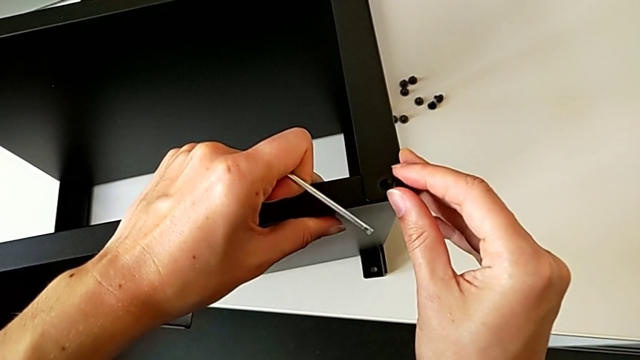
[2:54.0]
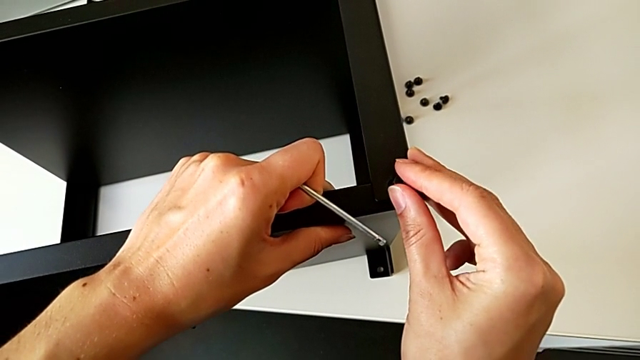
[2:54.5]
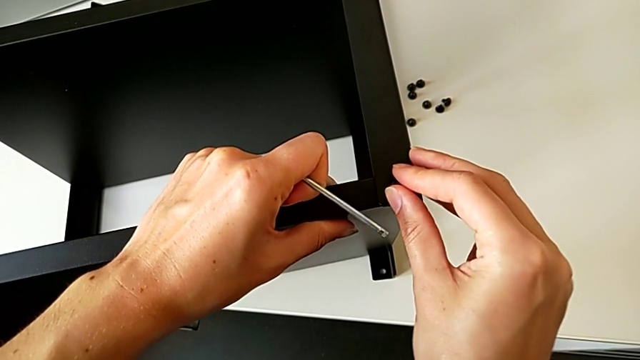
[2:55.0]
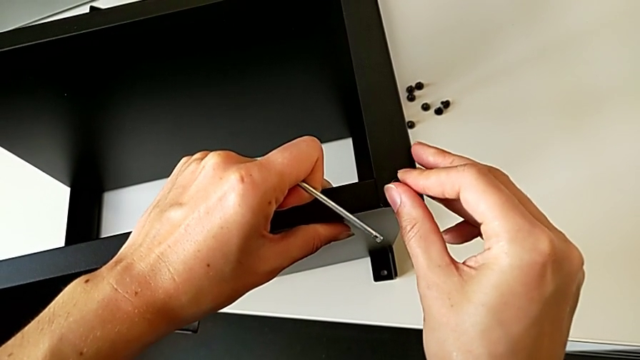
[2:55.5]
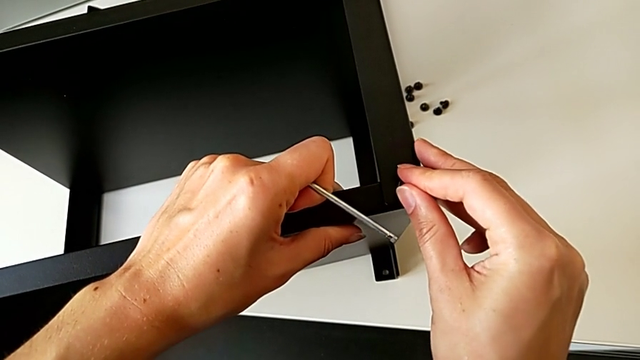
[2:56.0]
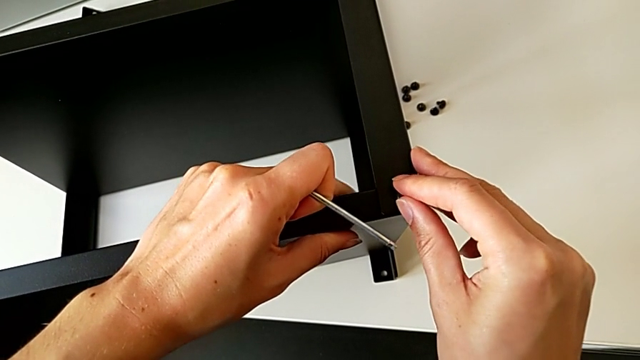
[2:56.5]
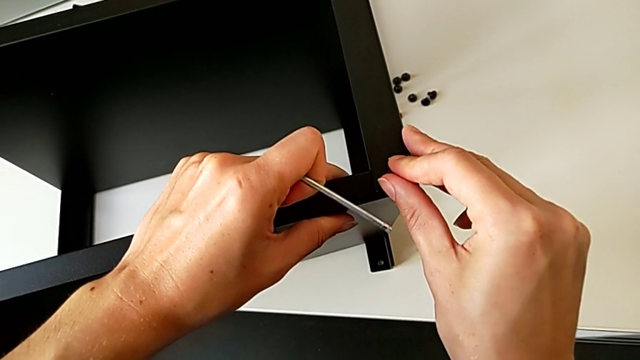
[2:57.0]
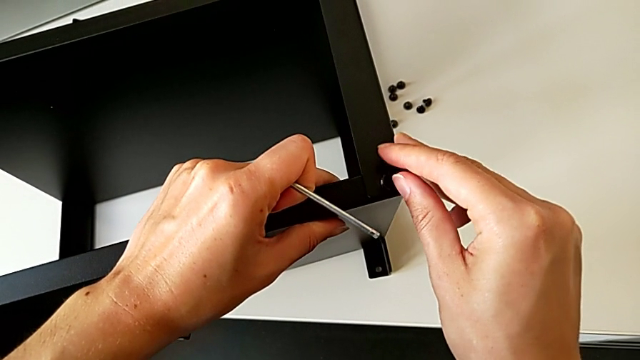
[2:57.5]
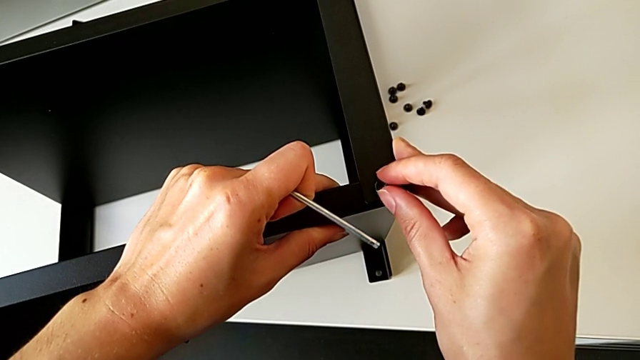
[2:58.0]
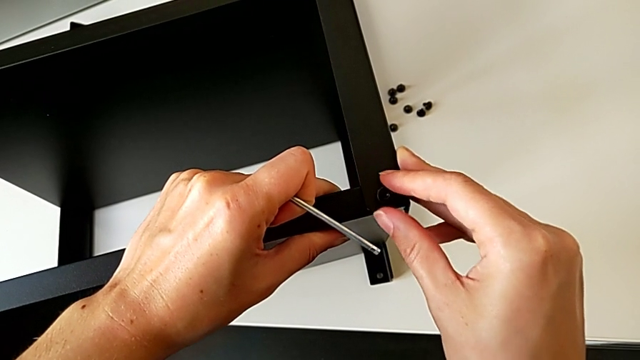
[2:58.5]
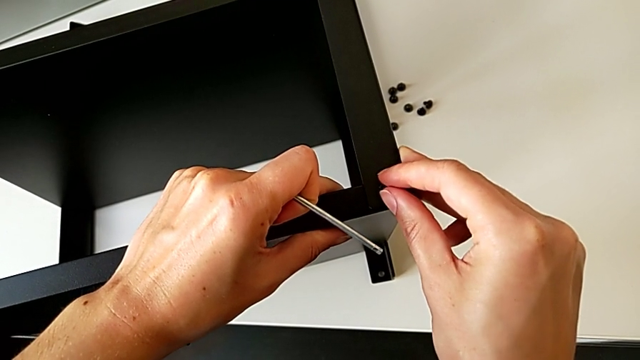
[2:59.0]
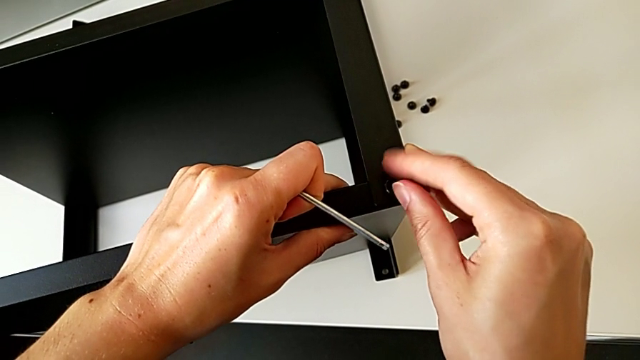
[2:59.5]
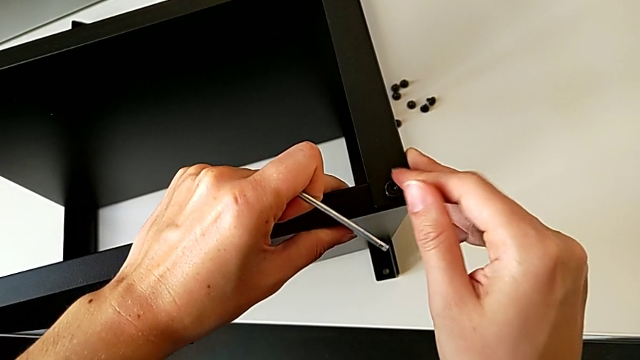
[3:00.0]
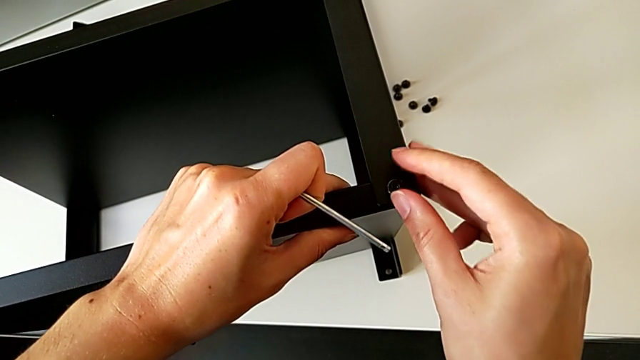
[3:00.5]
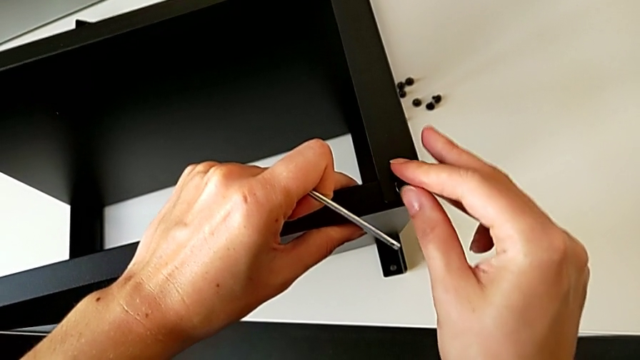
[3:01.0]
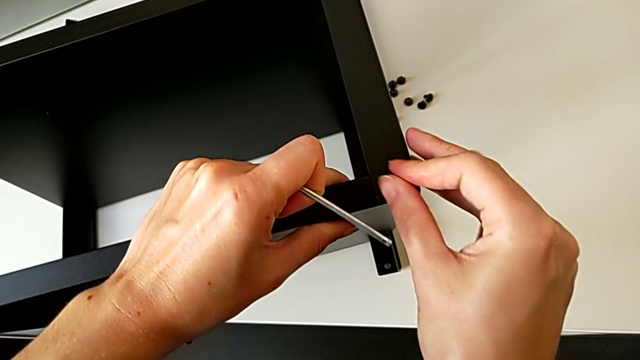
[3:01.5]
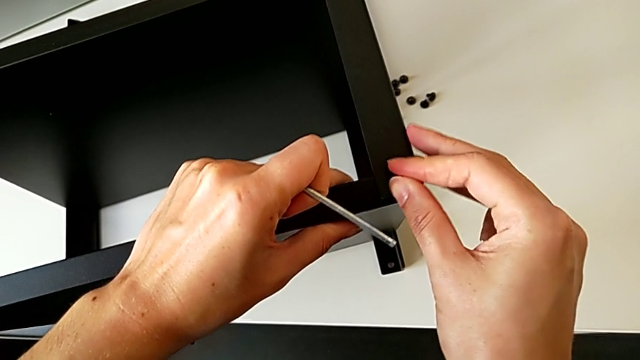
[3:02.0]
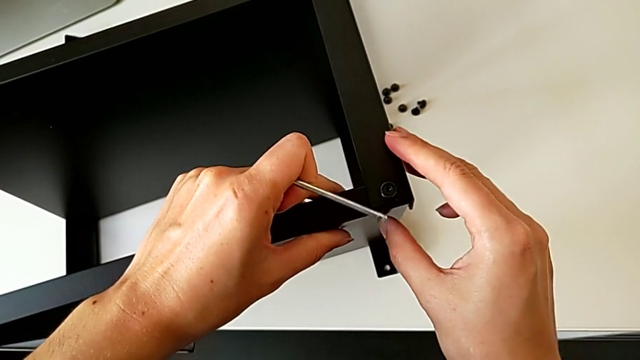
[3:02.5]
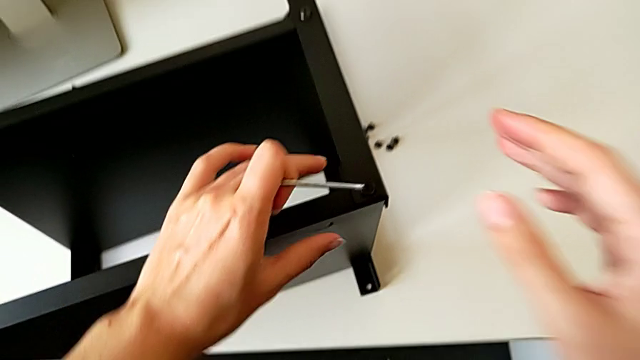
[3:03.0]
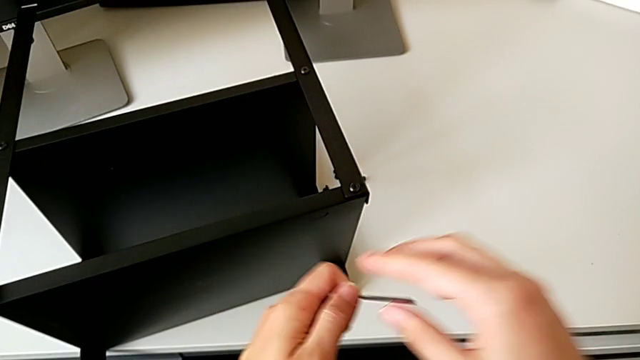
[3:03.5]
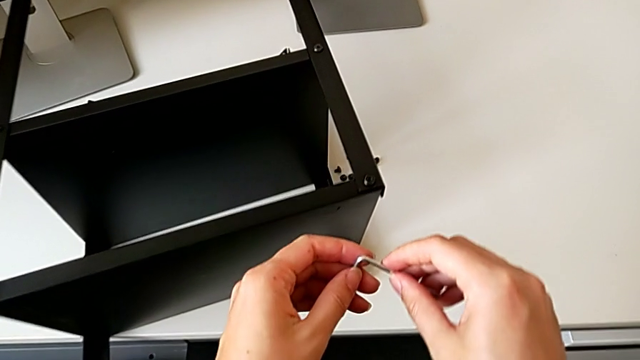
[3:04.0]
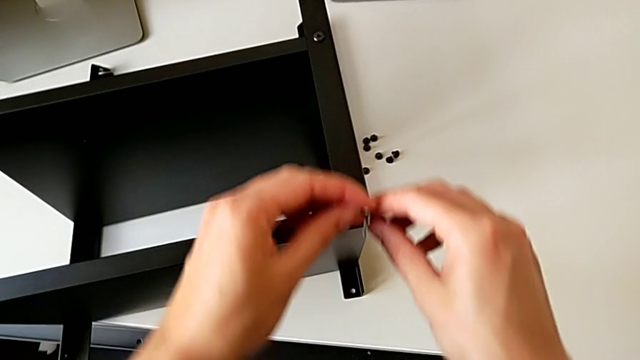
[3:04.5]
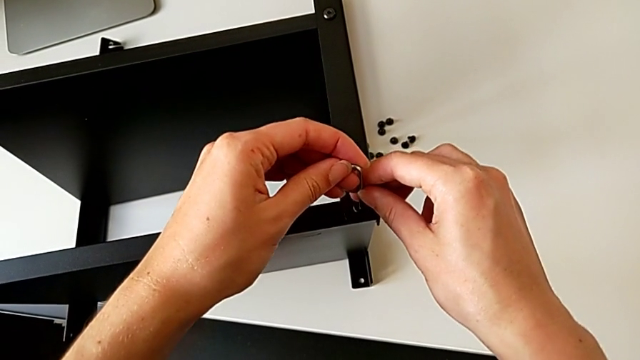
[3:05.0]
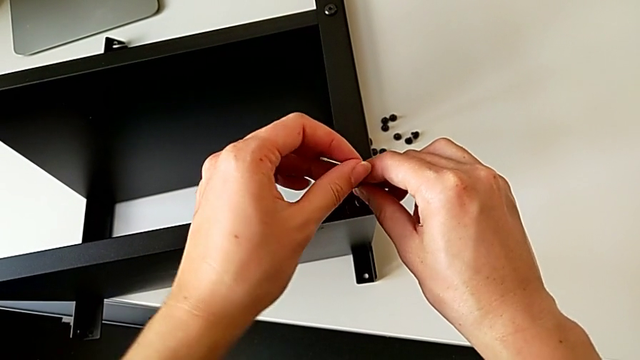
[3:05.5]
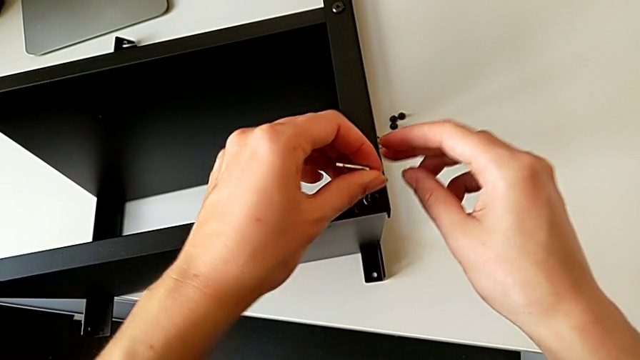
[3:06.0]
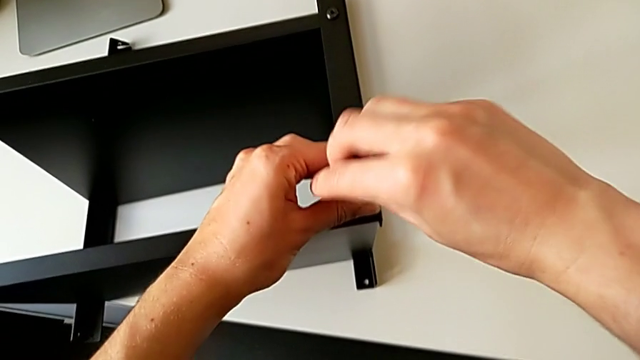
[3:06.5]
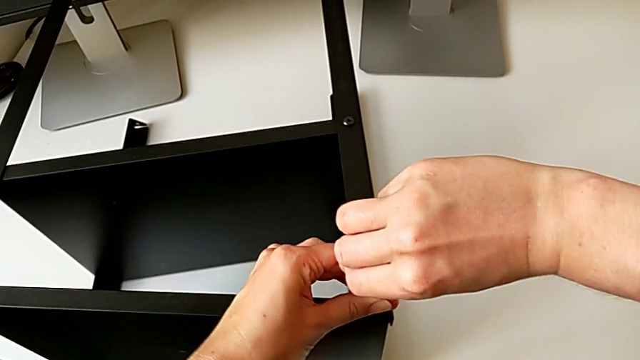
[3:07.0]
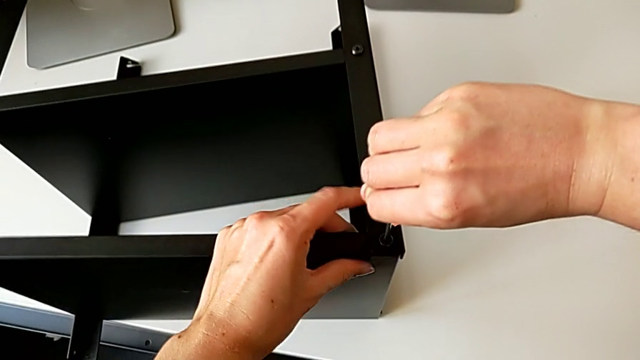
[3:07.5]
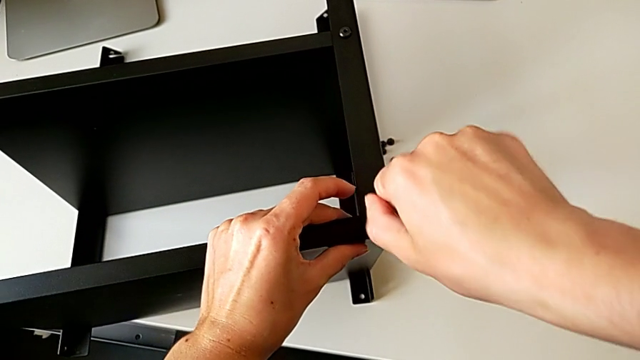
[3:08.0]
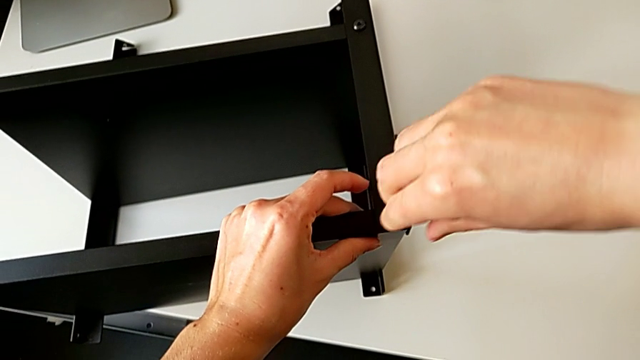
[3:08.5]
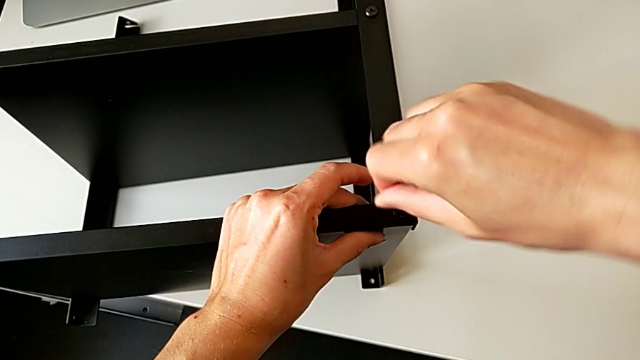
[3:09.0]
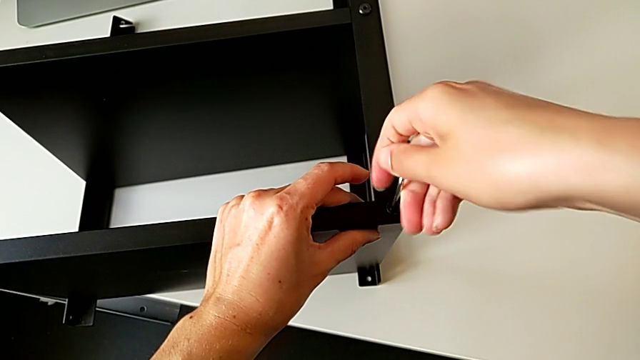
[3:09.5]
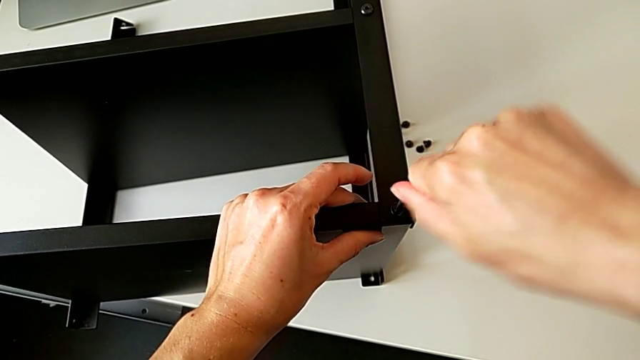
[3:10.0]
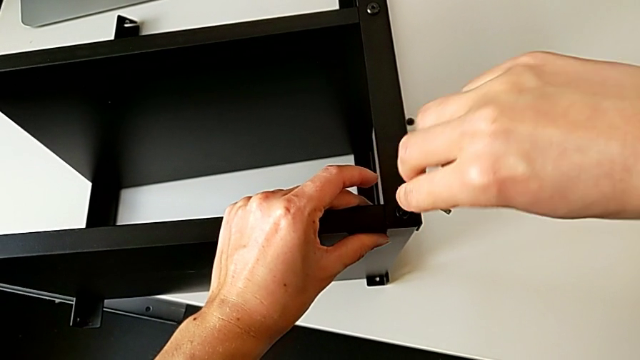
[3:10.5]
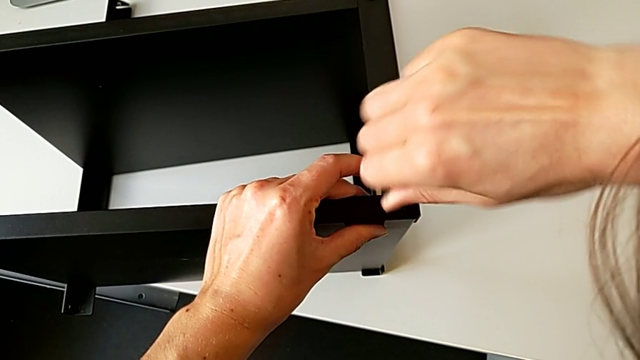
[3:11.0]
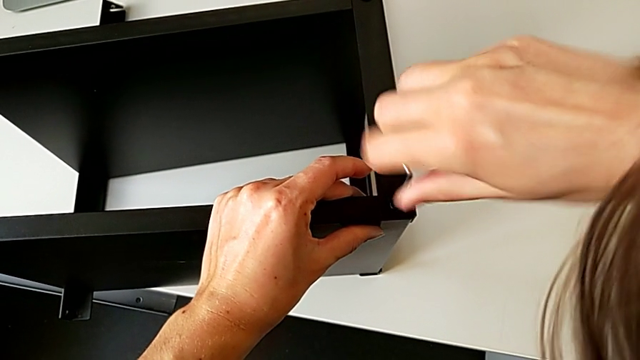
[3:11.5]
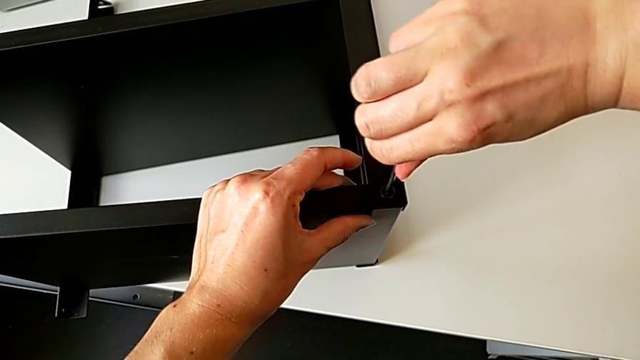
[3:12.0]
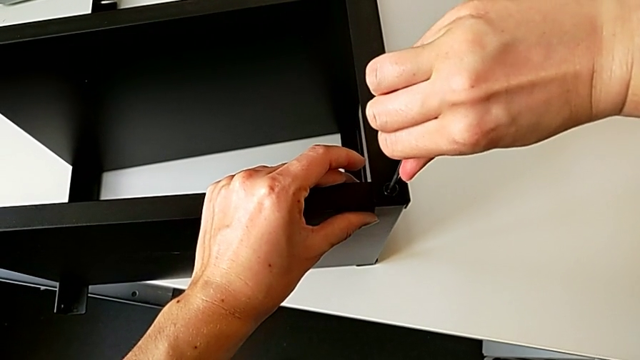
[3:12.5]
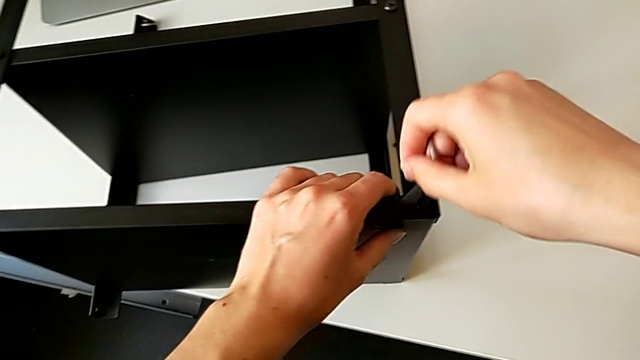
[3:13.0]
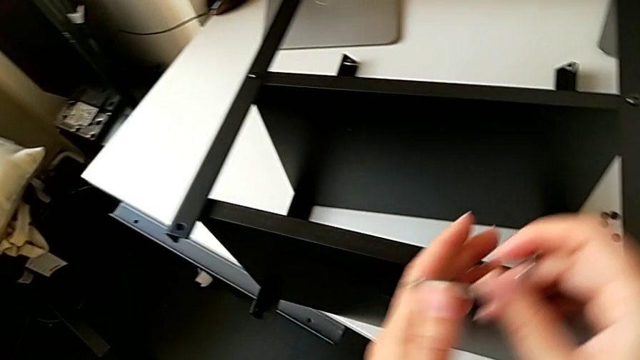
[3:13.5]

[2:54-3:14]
The camera wearer is screwing the first leg of the table to the top. They insert the hex socket head, align the tray, screw the hex socket head, rotate the Allen wrench, insert it, screw the hex socket head and withdraw the Allen wrench.

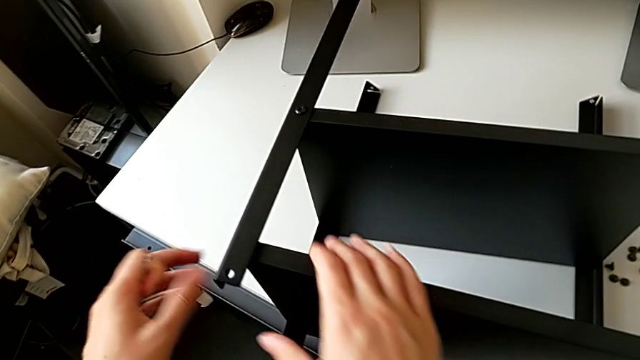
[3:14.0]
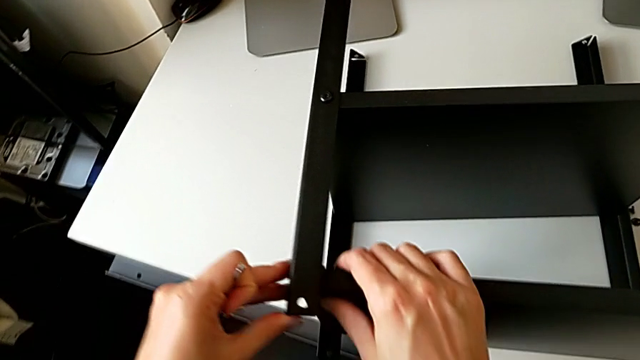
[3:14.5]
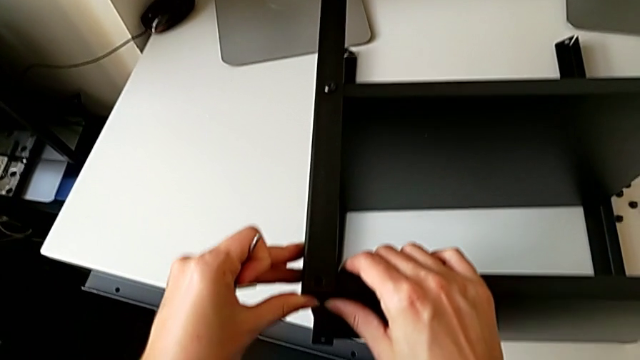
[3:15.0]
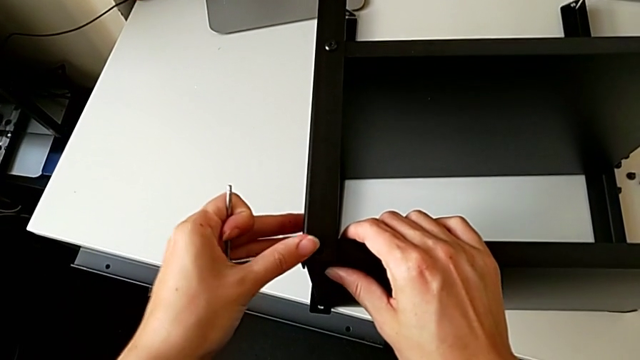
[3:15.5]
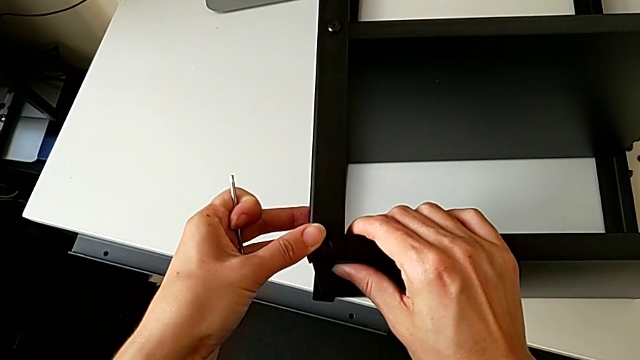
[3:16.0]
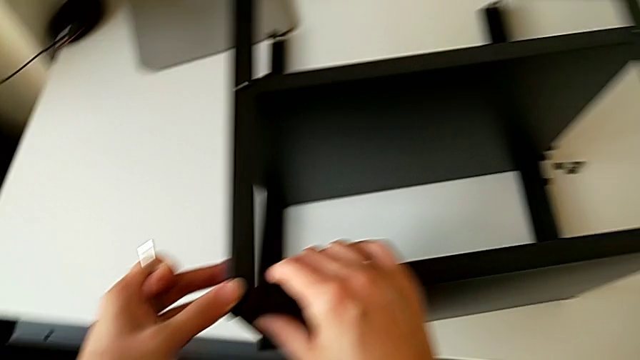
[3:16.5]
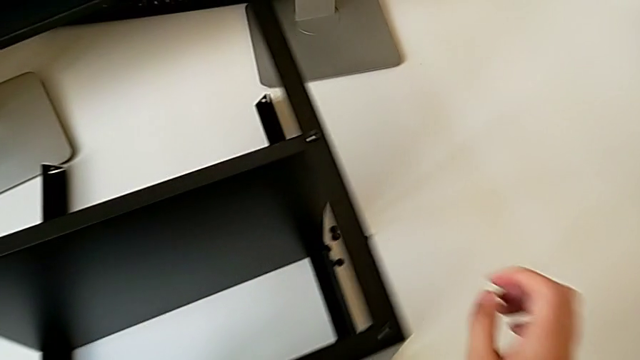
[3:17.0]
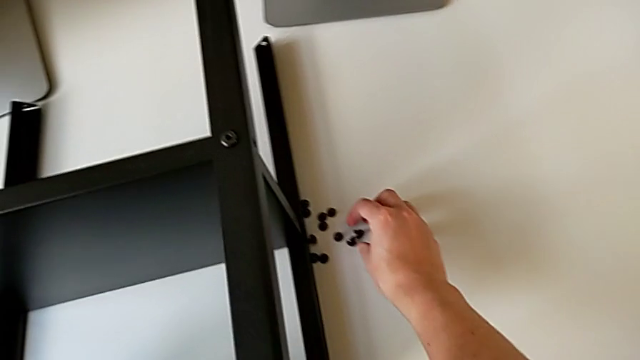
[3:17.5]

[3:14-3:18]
The camera wearer is screwing the second leg onto the top table. They grab the tray, align it and grab the hex socket head.
